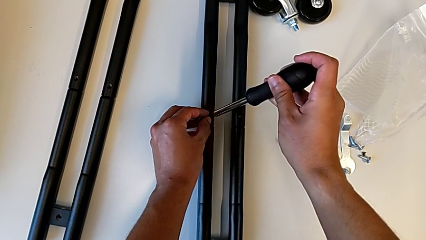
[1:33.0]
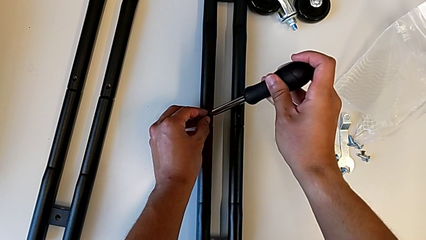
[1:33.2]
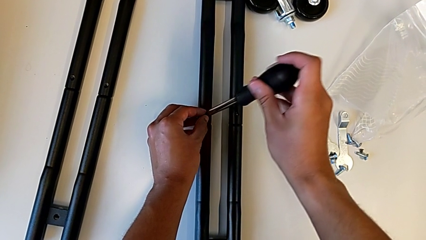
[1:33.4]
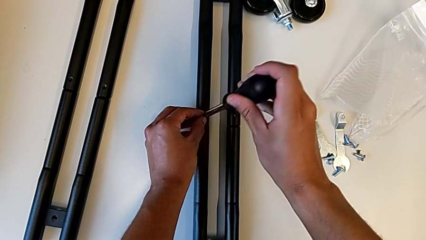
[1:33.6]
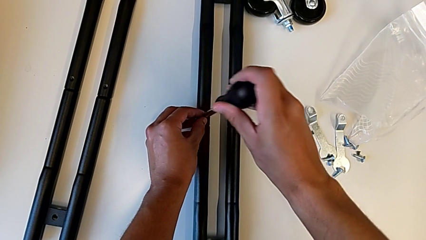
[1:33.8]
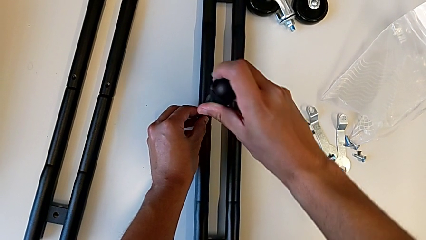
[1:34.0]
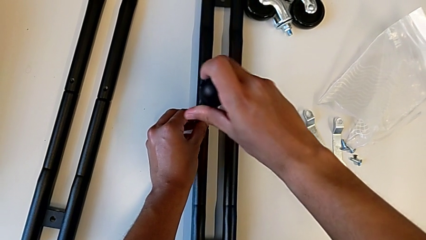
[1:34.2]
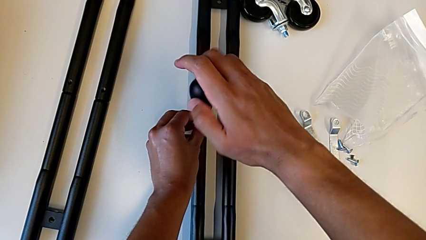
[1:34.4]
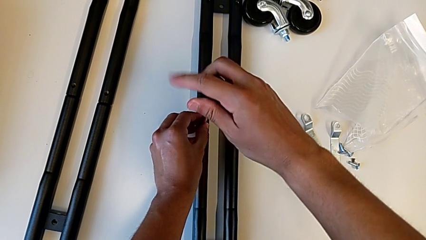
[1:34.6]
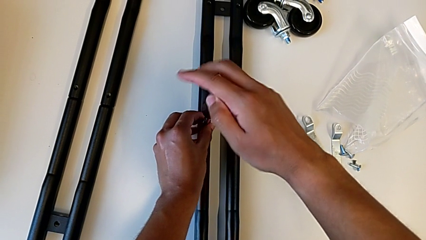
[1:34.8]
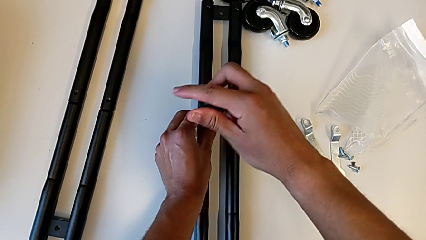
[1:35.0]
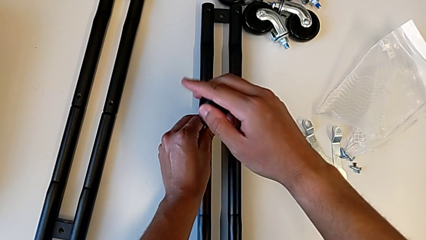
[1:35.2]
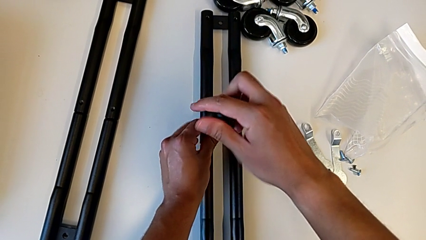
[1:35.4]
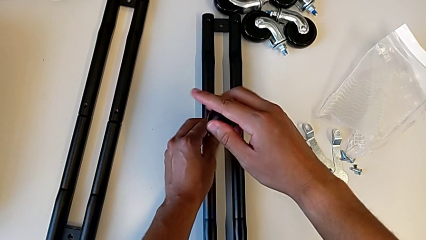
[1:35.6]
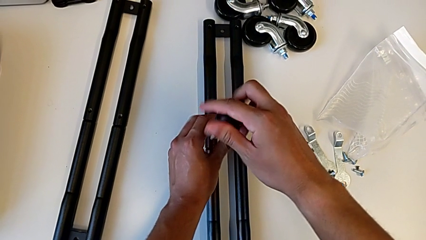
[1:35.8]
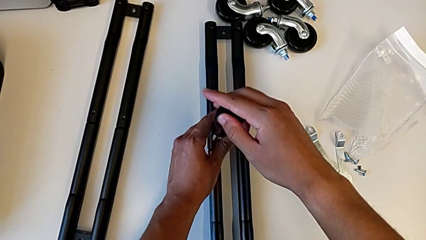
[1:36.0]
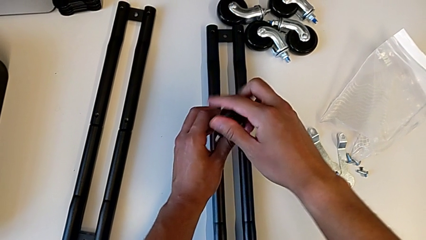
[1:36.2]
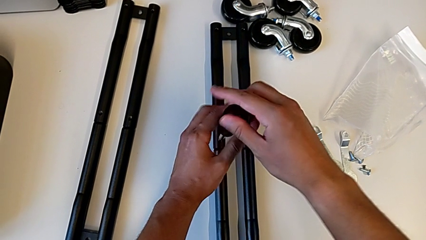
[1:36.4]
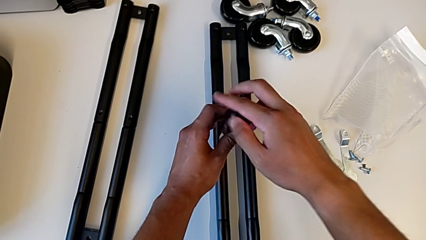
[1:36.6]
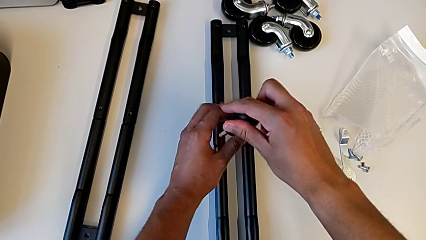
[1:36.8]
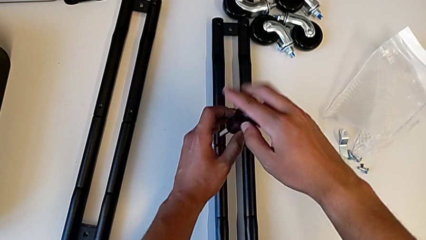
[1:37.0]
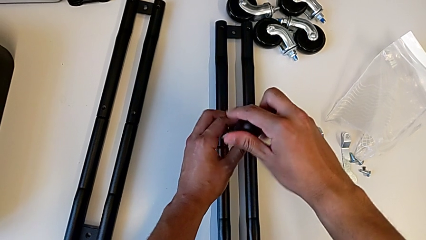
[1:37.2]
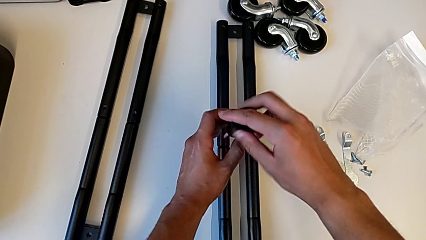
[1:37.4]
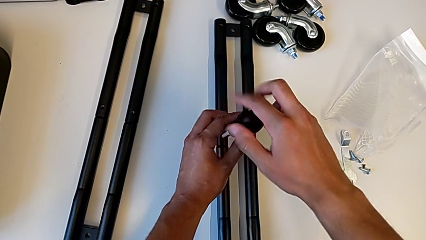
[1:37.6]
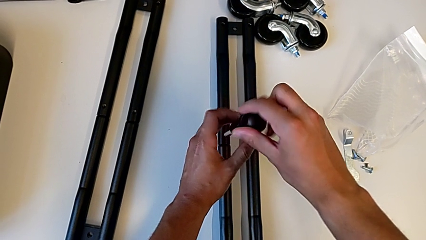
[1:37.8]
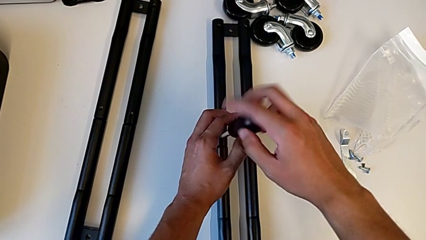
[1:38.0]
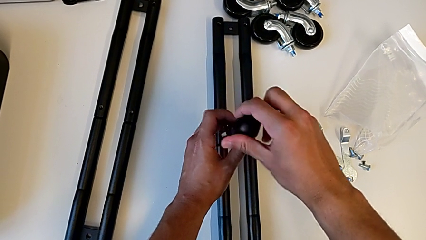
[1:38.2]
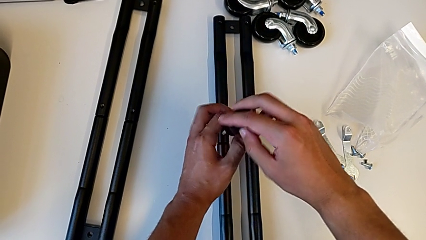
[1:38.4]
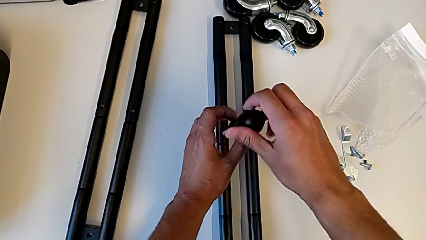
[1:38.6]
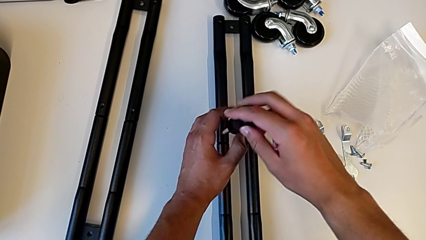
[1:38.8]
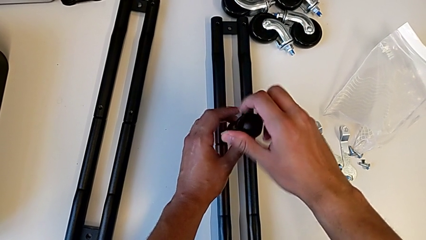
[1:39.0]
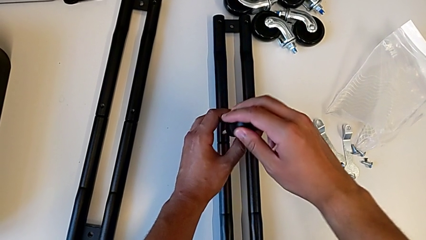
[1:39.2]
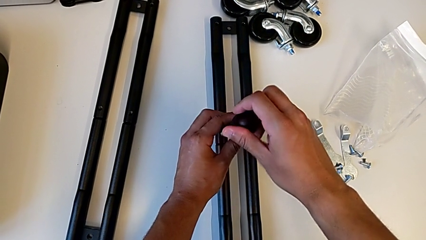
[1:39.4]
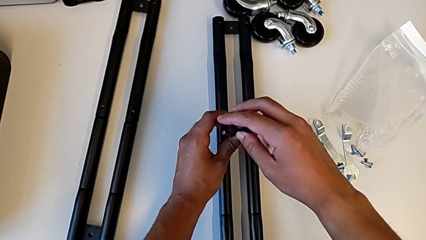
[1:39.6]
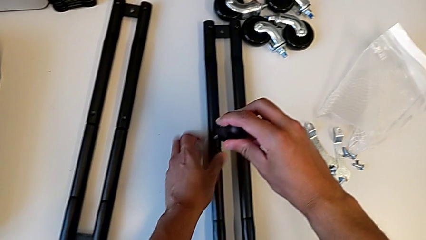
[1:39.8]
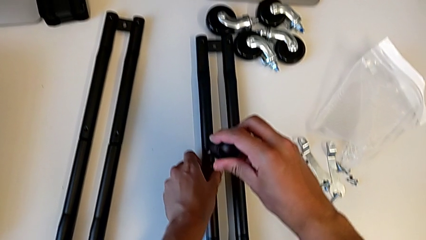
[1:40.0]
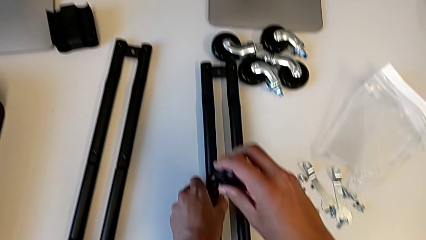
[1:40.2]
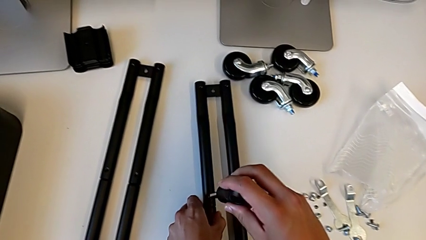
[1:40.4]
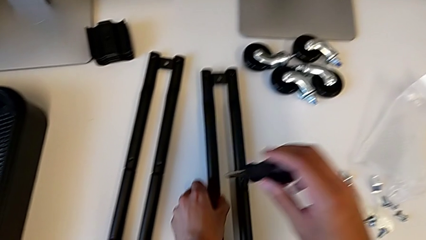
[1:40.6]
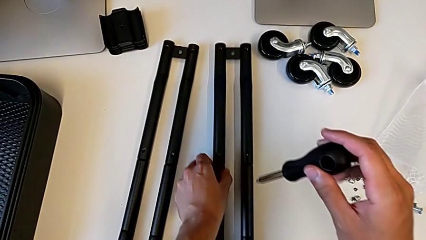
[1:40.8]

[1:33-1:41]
The camera wearer is screwing the first pair of side bars. They keep inserting the second screw.

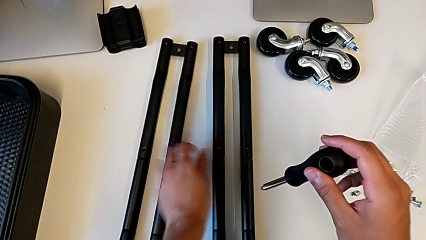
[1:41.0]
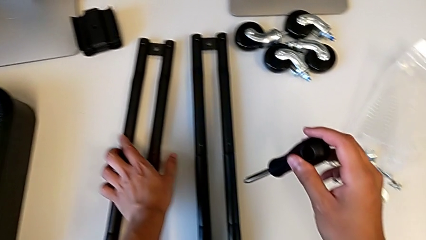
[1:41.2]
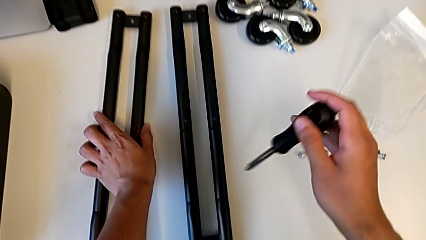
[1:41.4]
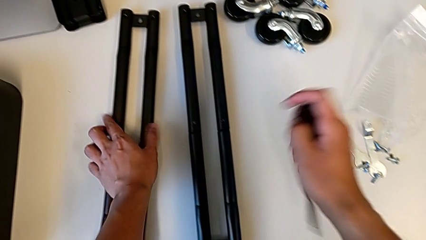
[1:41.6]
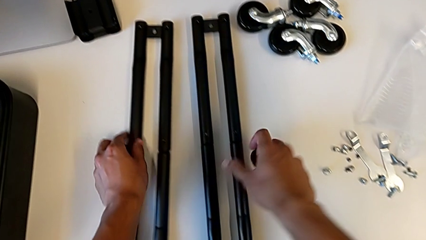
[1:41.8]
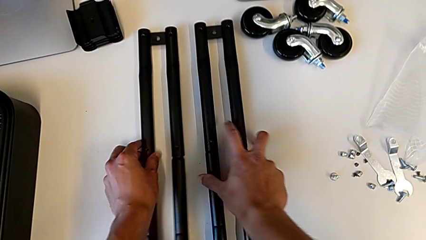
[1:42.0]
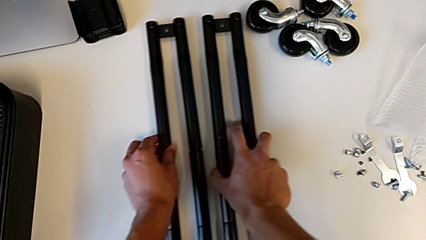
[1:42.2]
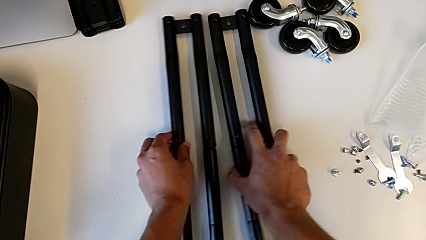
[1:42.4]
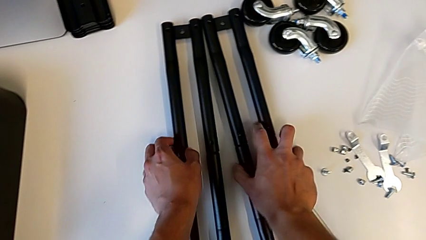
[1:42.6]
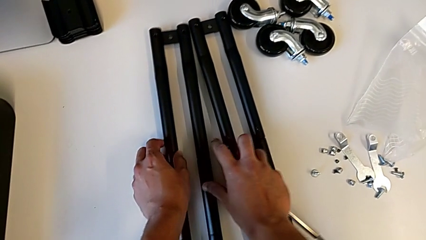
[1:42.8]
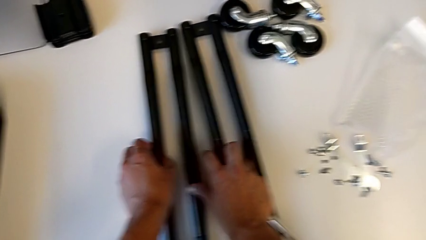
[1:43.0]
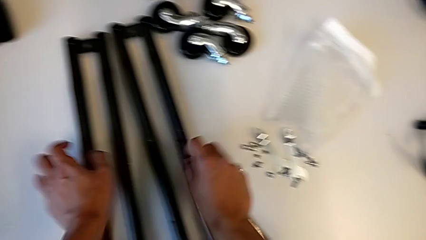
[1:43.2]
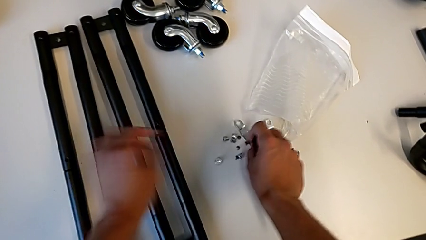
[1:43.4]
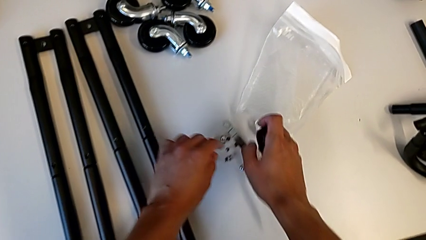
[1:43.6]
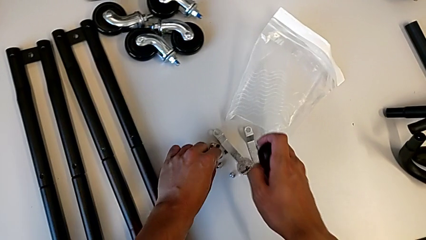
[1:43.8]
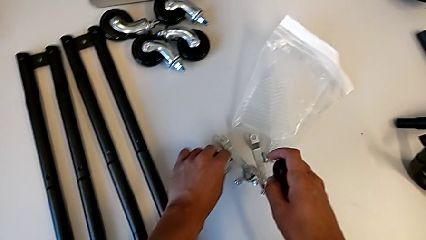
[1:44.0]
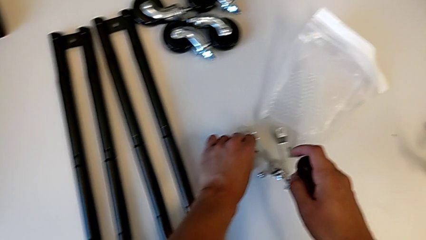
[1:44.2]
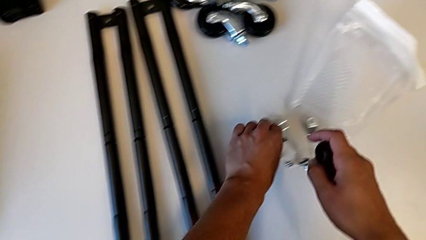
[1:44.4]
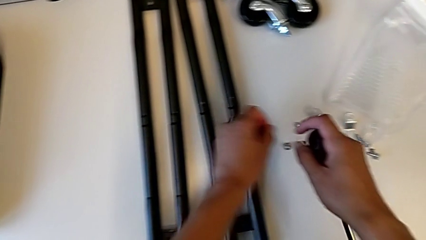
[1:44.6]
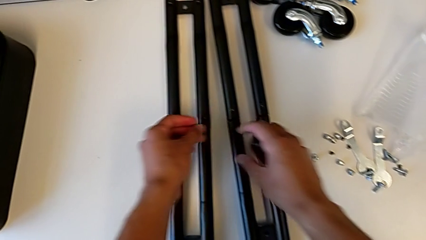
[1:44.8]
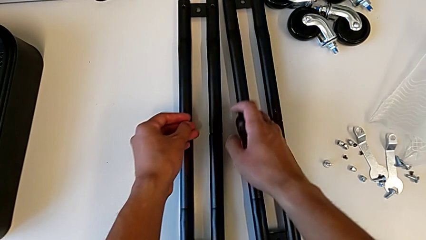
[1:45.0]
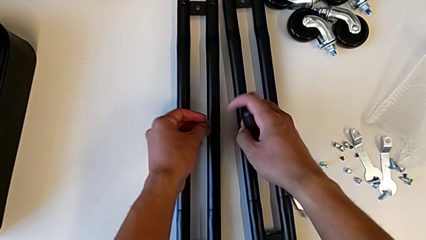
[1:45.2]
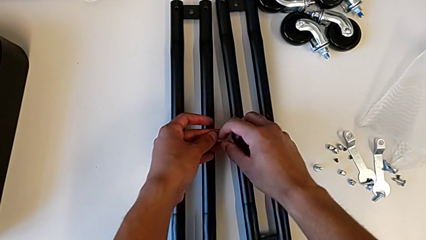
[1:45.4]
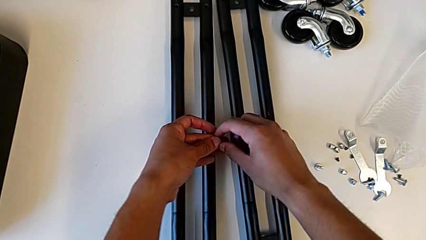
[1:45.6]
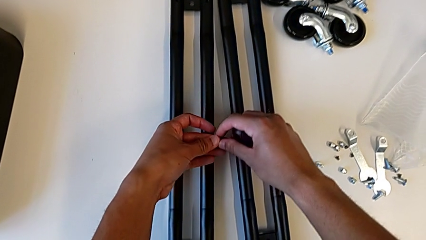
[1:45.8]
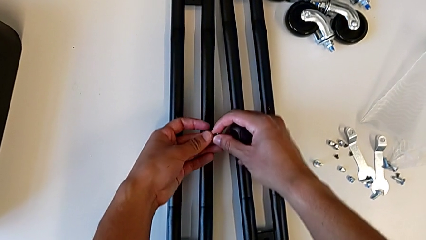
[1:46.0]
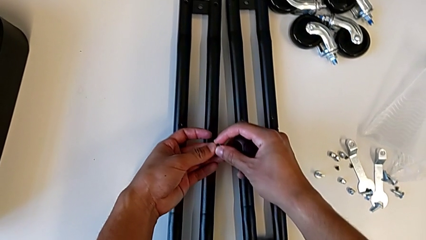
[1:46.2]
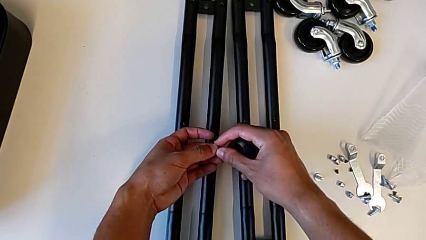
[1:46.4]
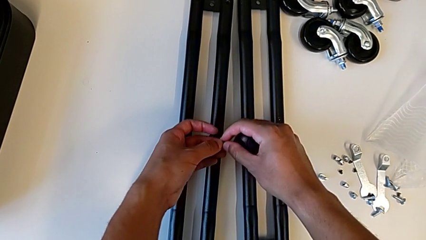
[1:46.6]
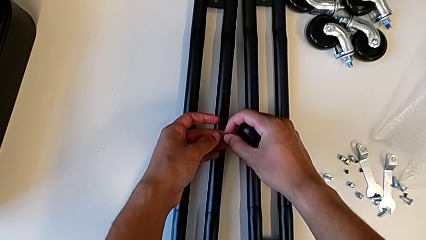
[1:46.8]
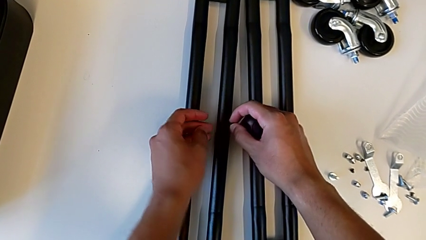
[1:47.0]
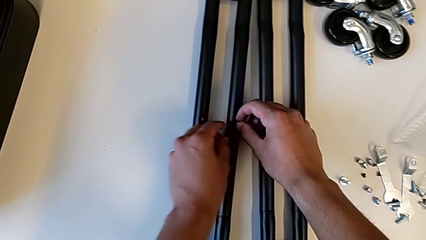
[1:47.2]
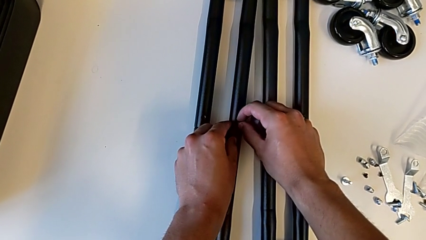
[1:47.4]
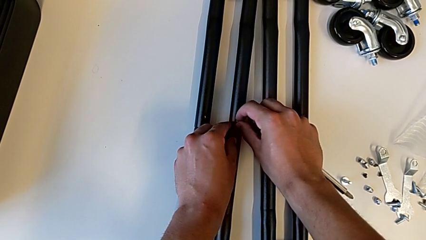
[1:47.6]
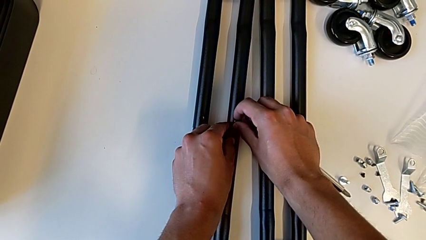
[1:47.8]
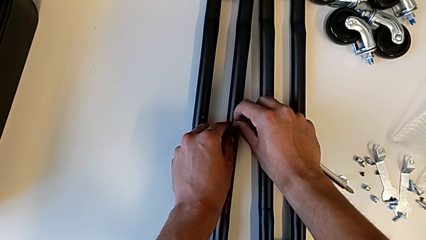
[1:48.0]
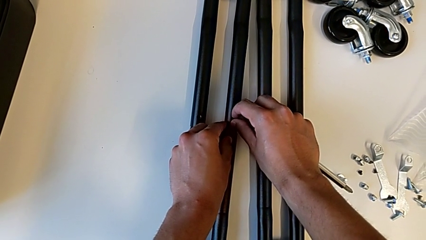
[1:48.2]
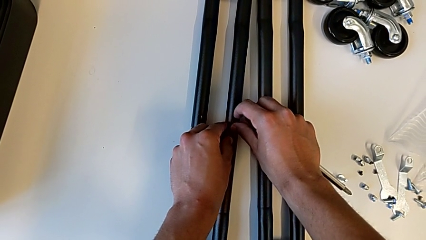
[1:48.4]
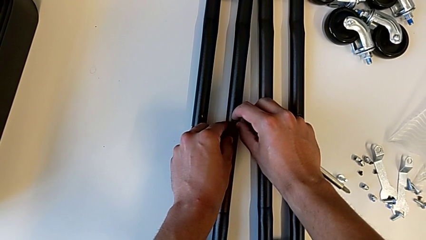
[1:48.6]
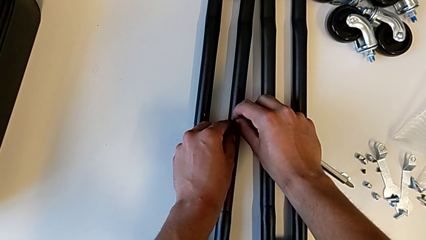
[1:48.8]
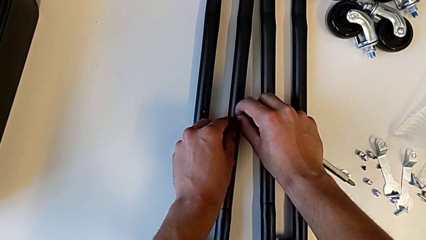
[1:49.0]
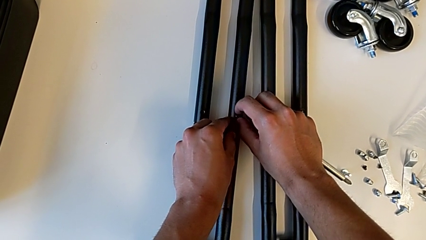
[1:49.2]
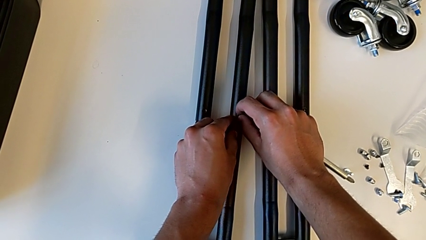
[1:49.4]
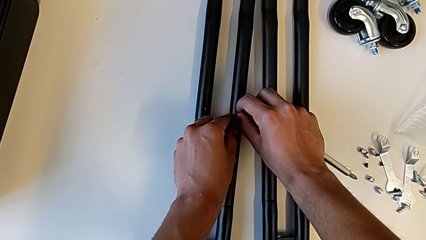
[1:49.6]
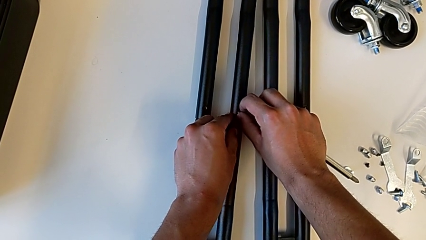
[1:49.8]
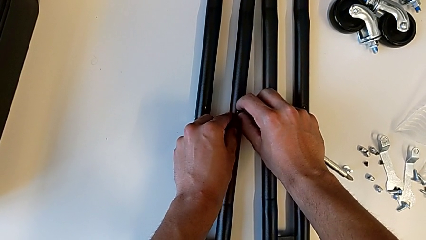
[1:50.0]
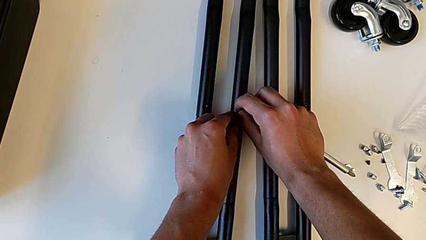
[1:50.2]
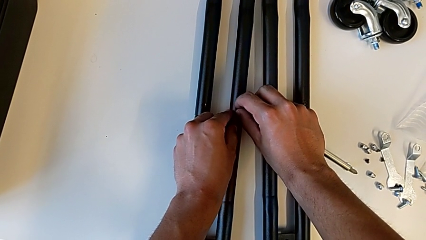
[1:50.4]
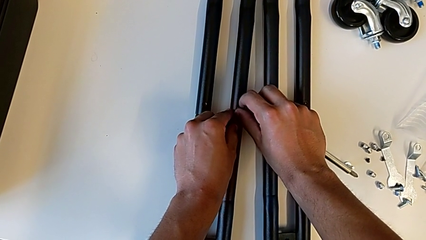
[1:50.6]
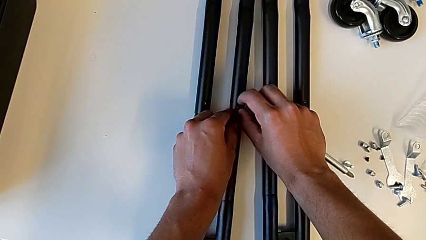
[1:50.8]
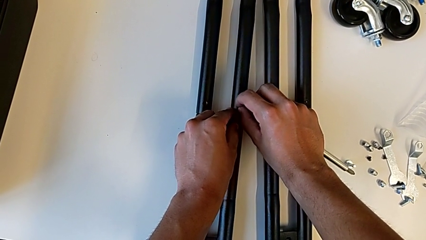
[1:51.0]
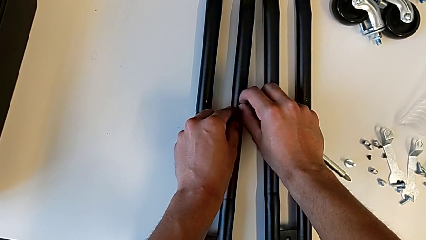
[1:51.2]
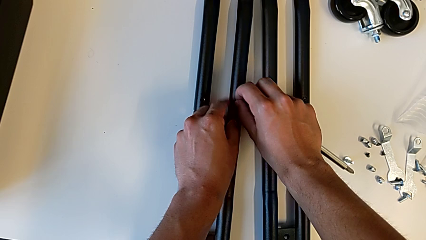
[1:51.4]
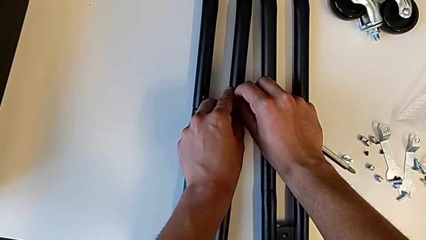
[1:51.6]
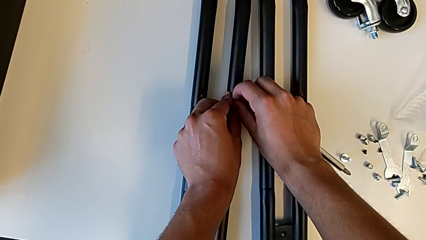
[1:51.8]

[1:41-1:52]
The camera wearer is screwing the second pair of side bars. They align the leg, grab the screw and begin to place it.
